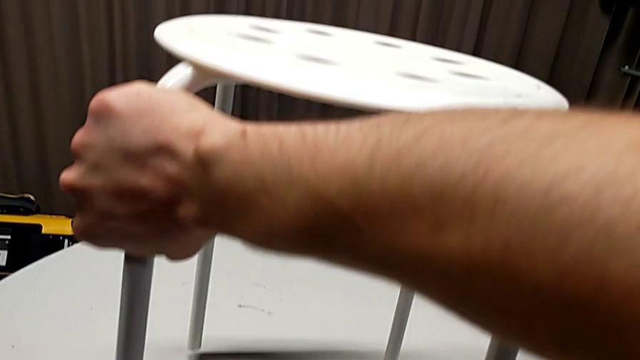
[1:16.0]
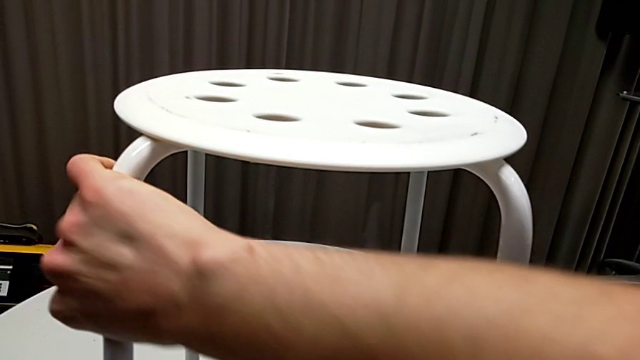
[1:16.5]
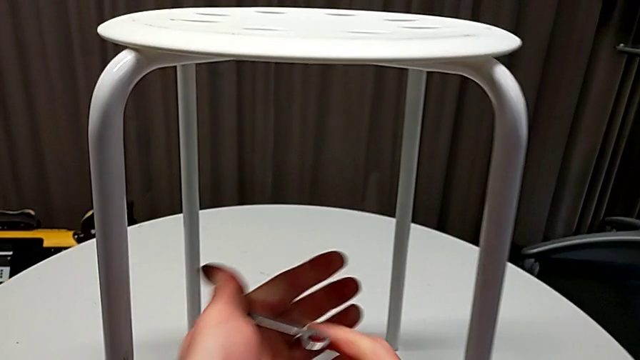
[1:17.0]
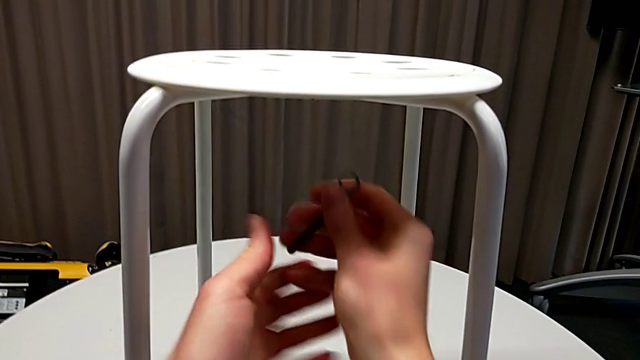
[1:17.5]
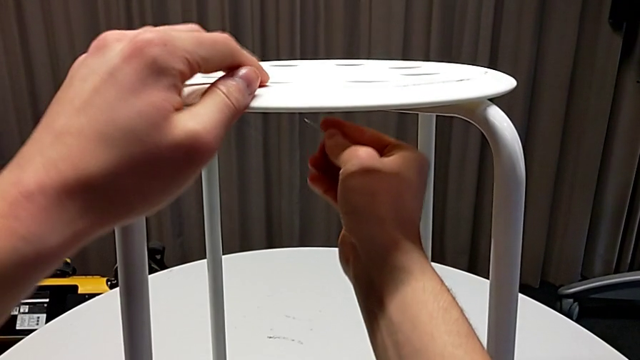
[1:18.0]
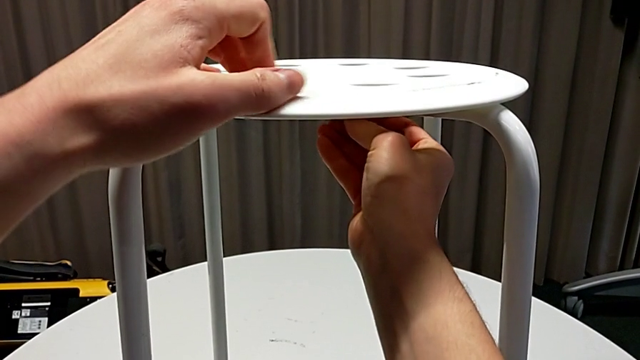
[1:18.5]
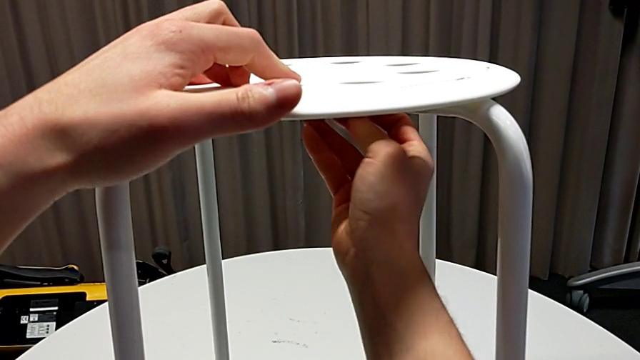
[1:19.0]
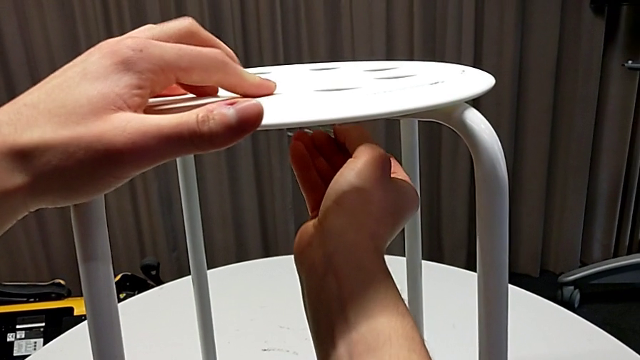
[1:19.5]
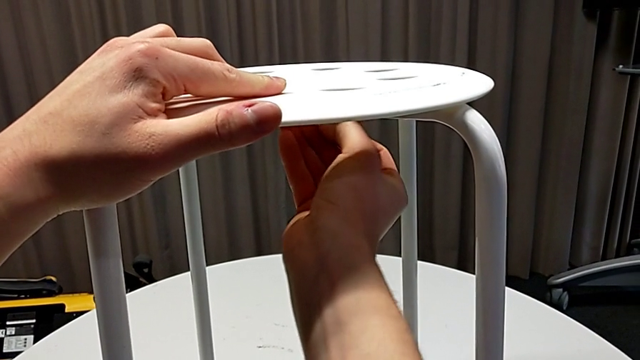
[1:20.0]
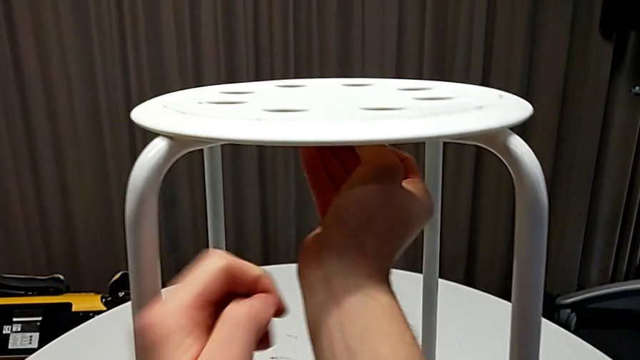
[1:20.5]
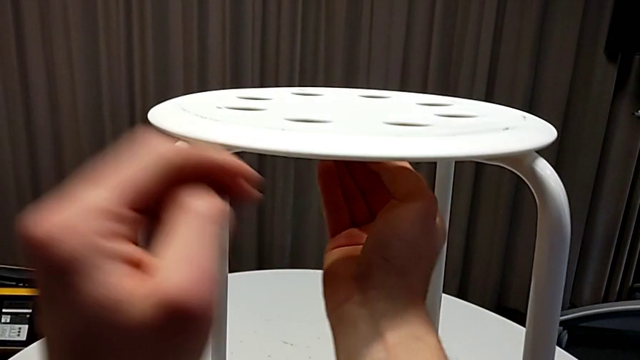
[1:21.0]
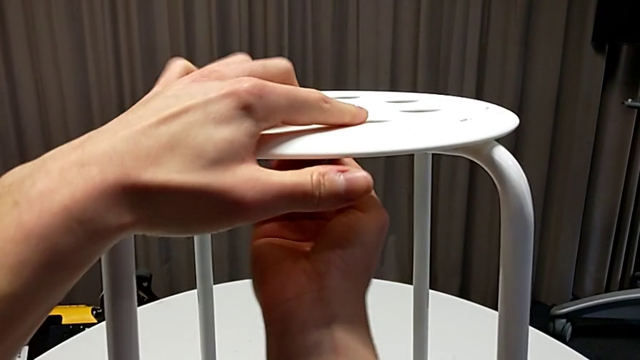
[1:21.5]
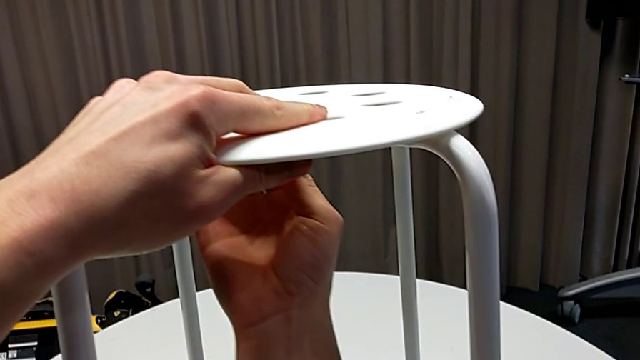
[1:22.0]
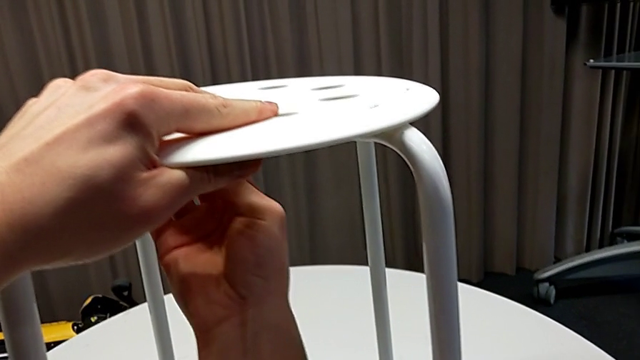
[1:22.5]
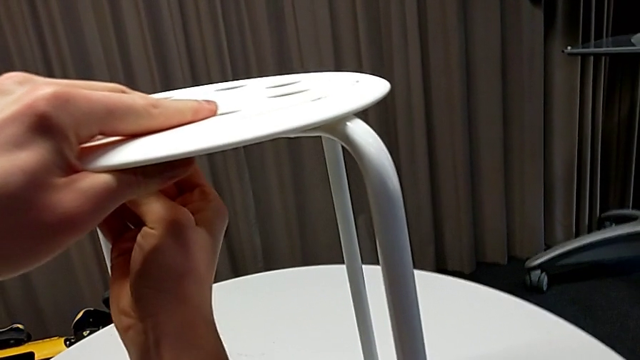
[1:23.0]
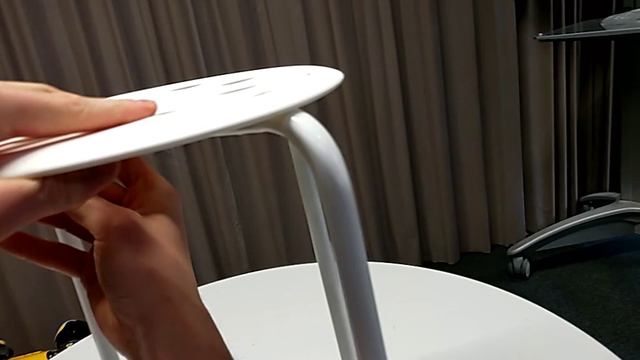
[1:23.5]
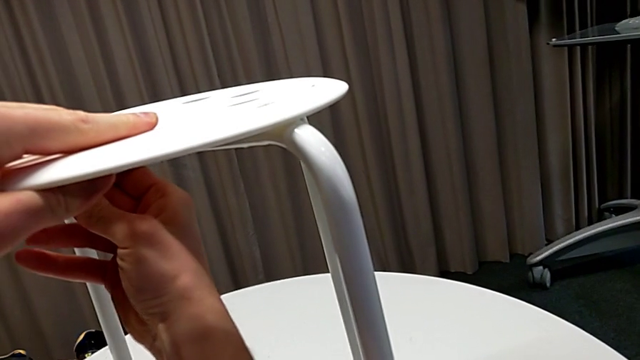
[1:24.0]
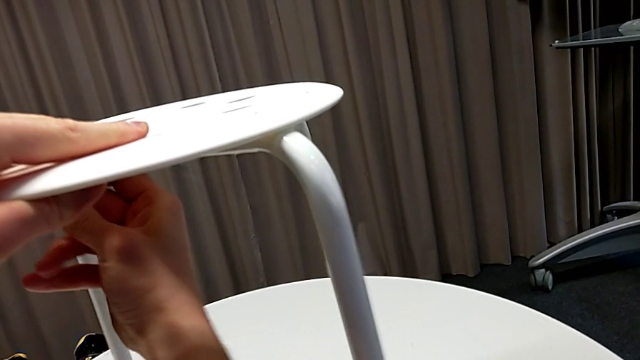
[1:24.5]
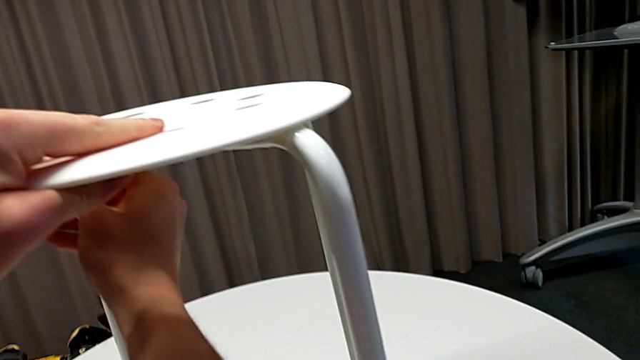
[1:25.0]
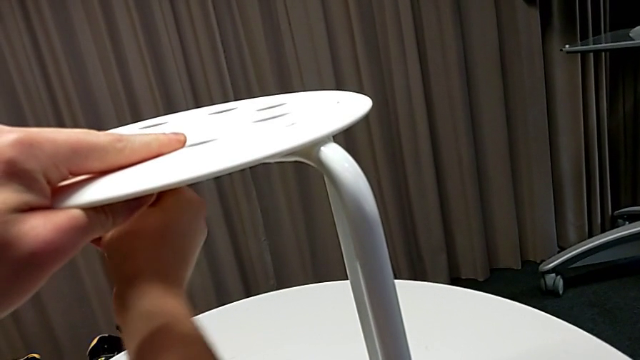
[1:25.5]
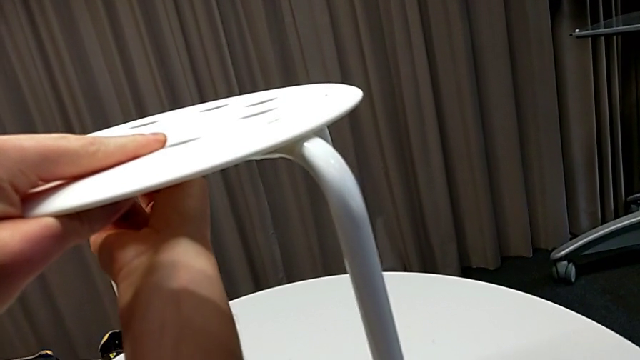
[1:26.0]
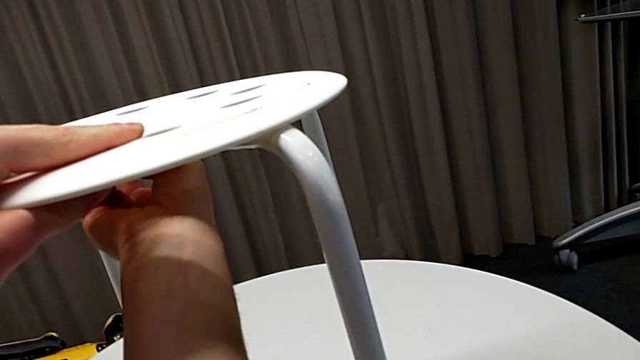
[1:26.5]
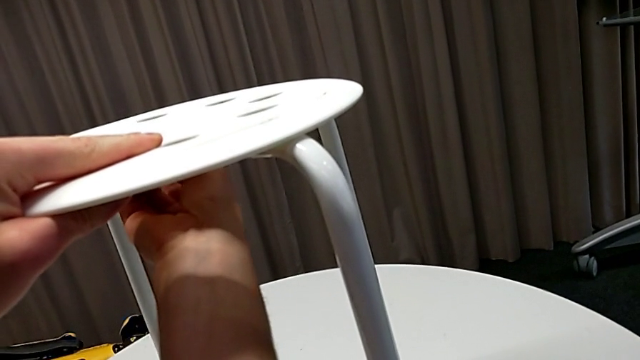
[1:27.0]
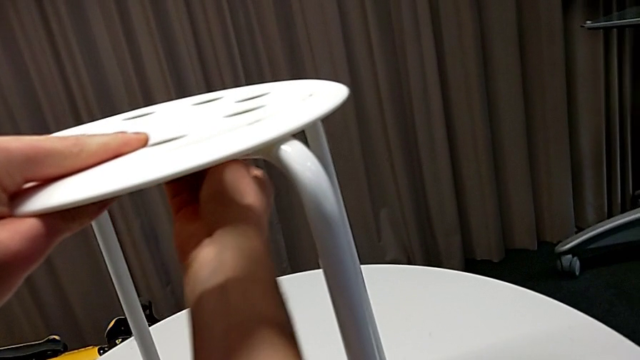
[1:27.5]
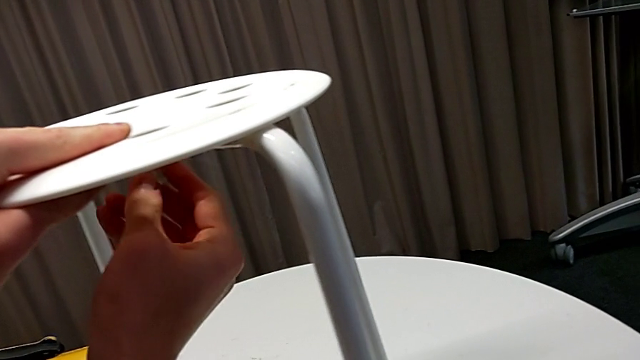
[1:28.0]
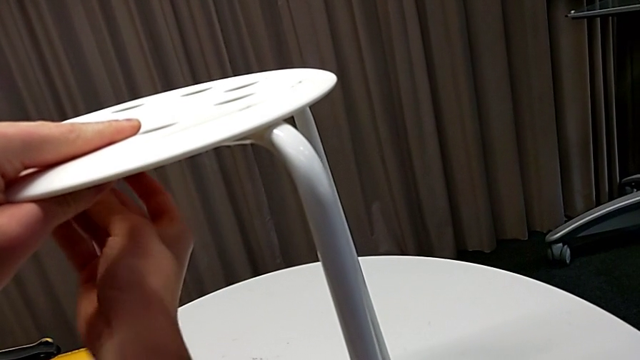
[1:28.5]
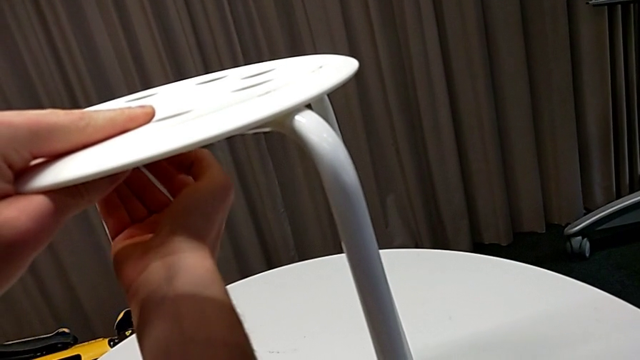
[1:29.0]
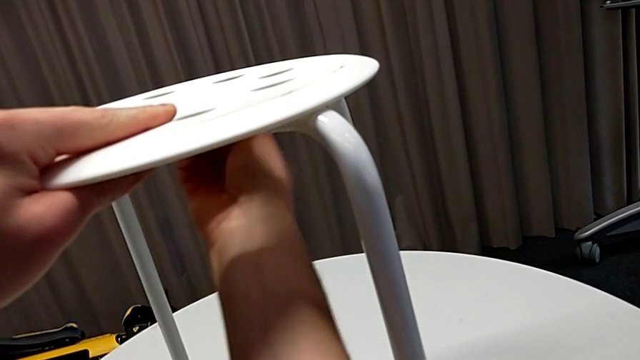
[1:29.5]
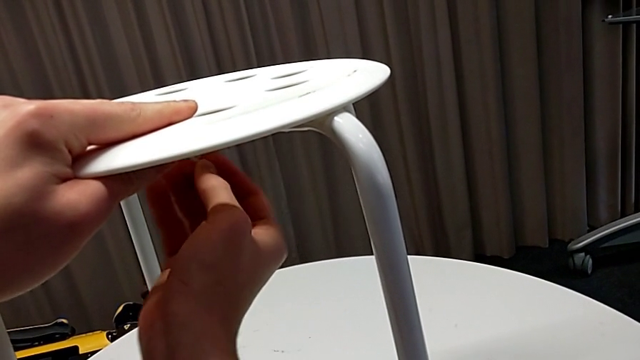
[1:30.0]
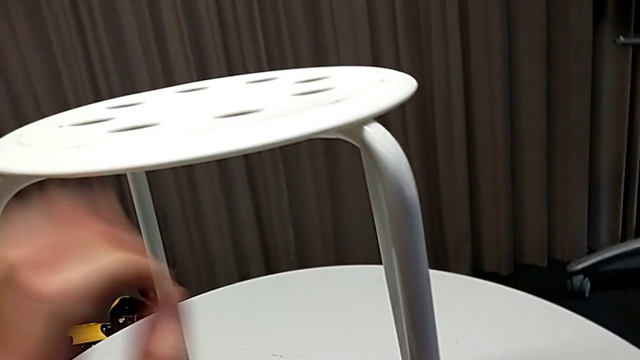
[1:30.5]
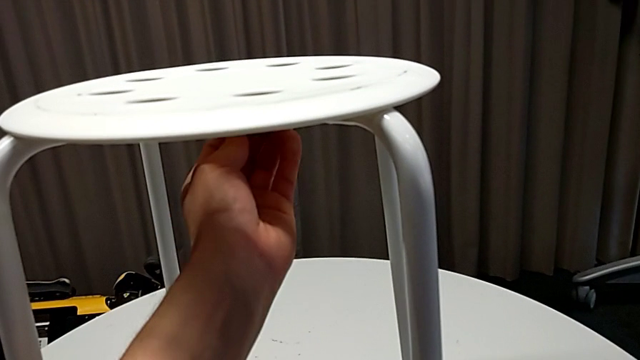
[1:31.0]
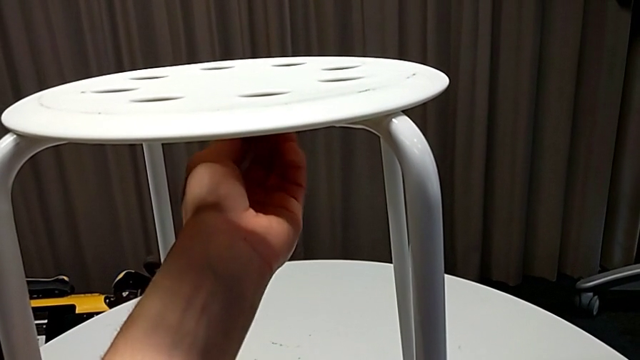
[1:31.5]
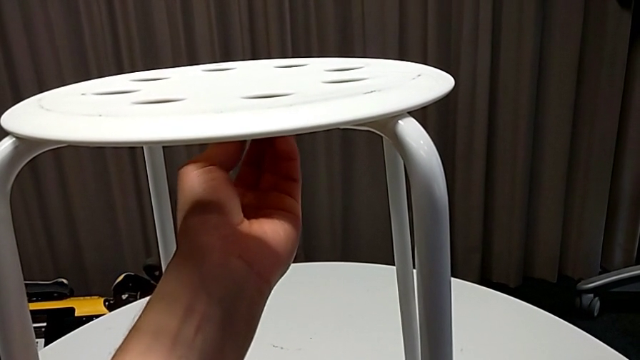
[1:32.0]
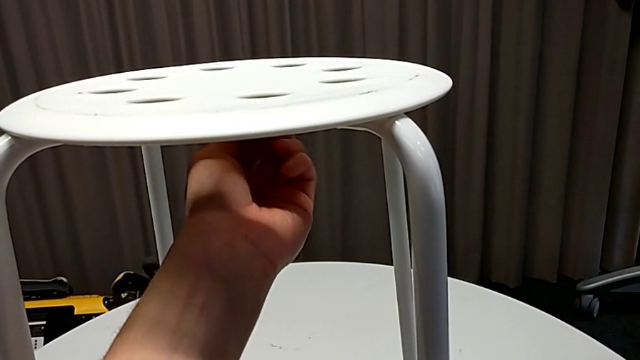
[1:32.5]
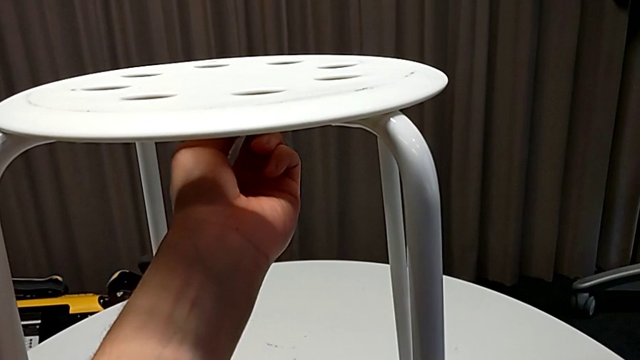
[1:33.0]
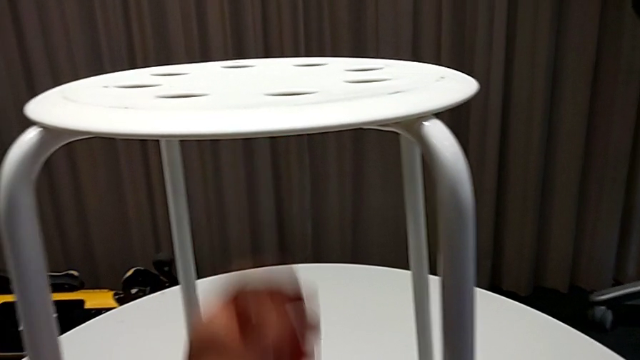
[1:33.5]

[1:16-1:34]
The camera wearer is disassembling the middle hex socket. They grab the hexagonal wrench, insert the middle hex nut and unscrew the middle hex nut.

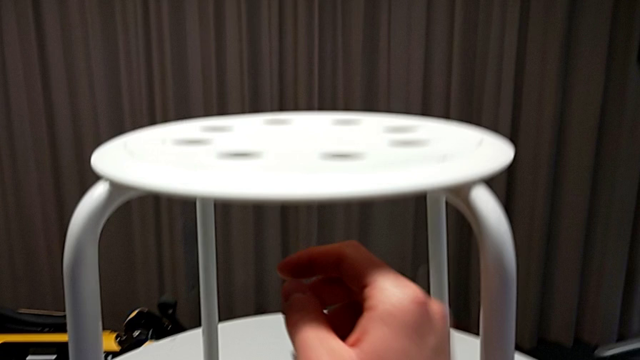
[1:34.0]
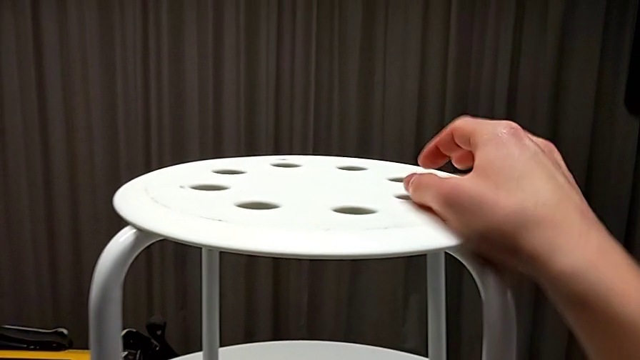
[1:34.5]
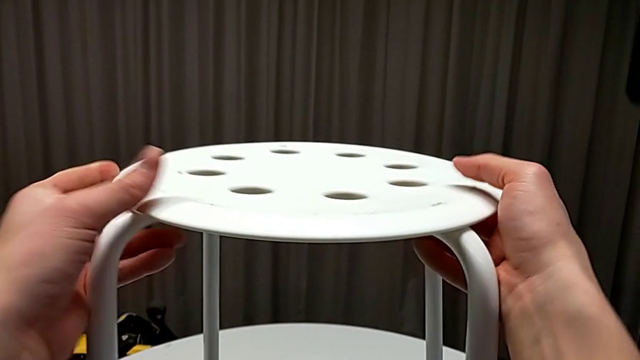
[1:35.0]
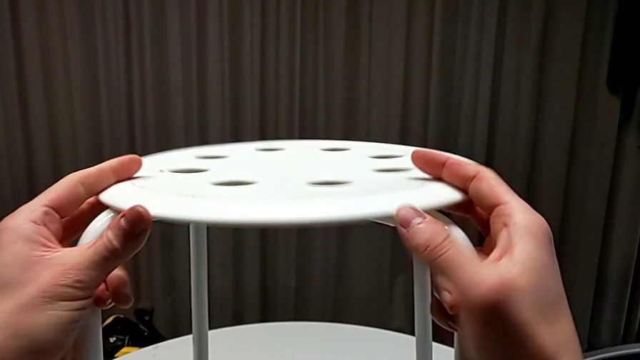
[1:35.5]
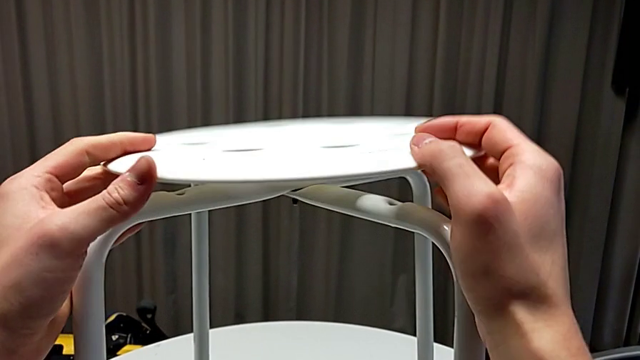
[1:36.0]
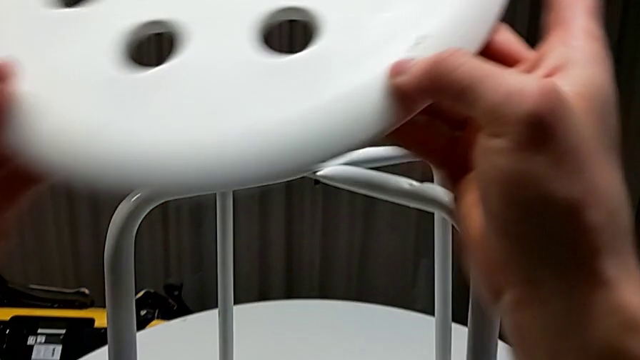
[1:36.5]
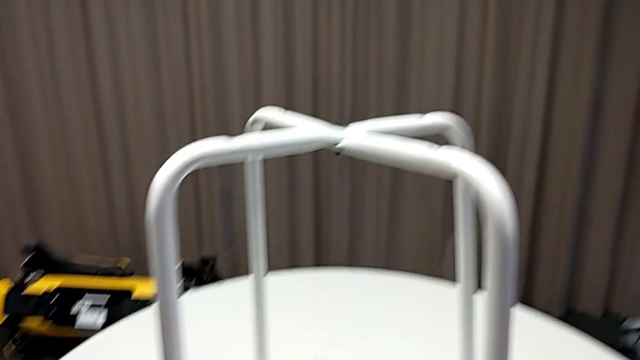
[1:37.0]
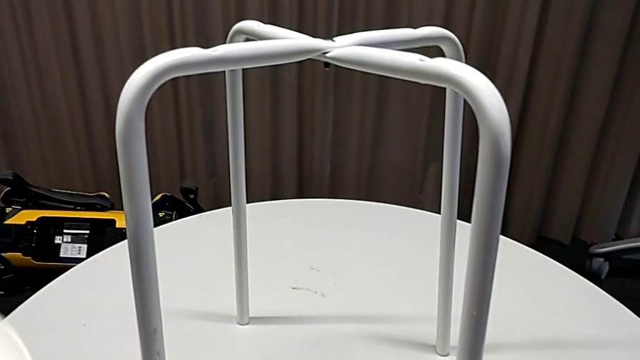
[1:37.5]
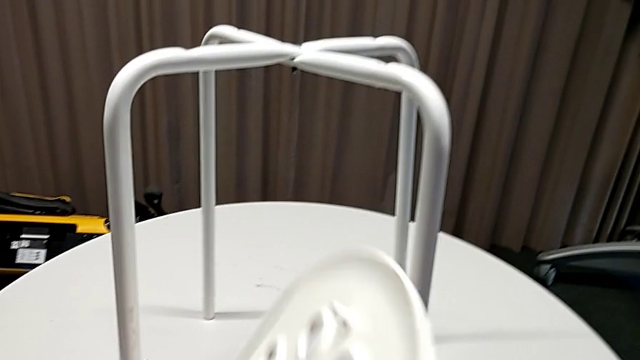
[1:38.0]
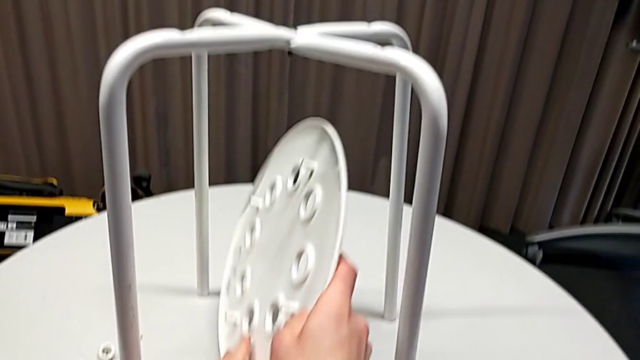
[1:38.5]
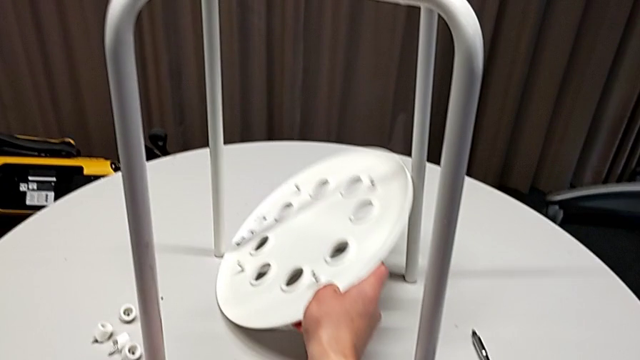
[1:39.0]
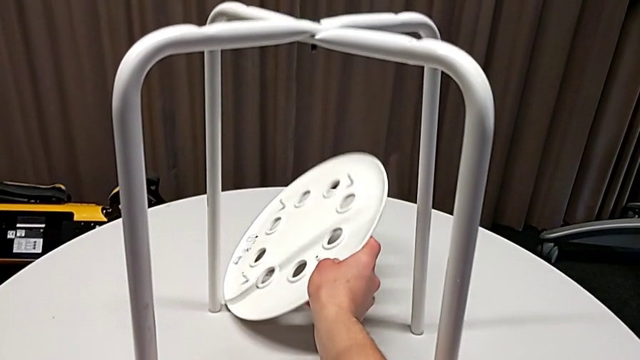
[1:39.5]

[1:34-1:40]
The camera wearer is disassembling the seat. They grab the seat, disassemble it and begin to place it.
